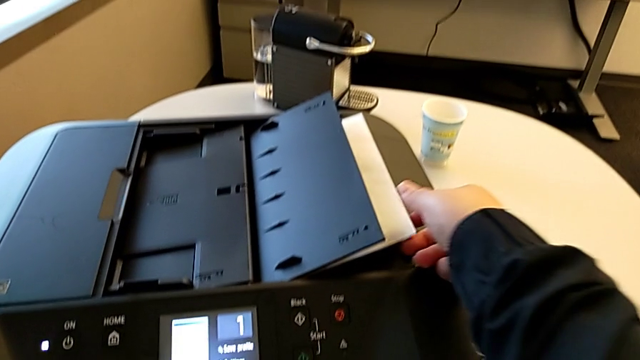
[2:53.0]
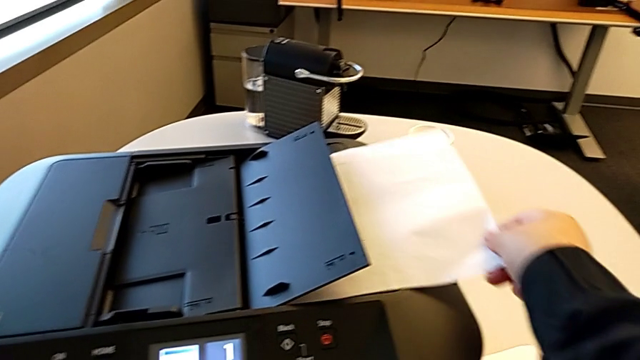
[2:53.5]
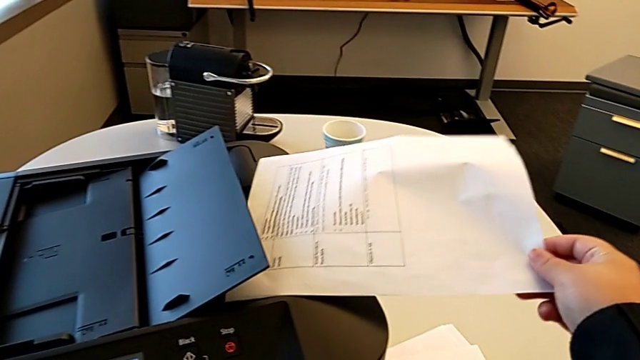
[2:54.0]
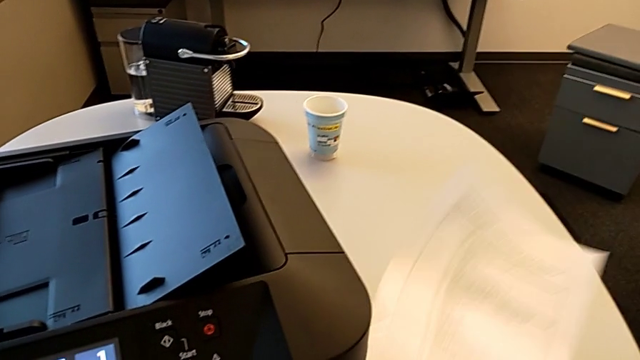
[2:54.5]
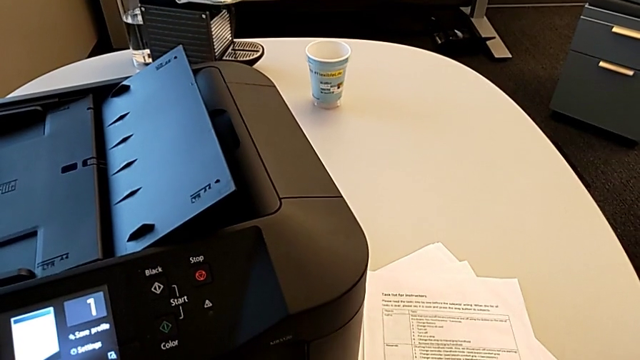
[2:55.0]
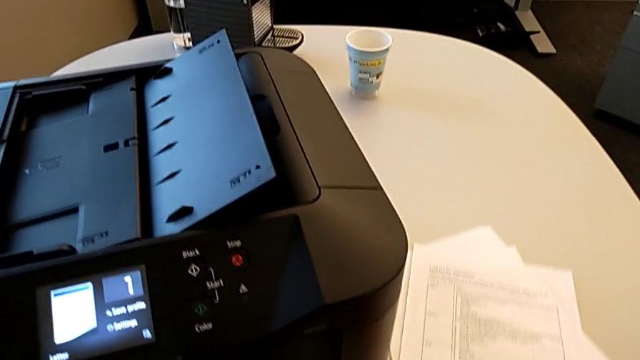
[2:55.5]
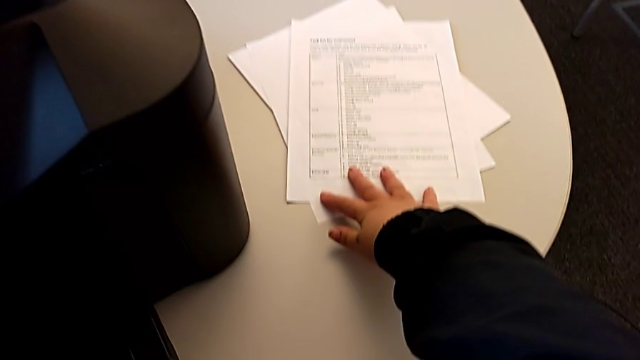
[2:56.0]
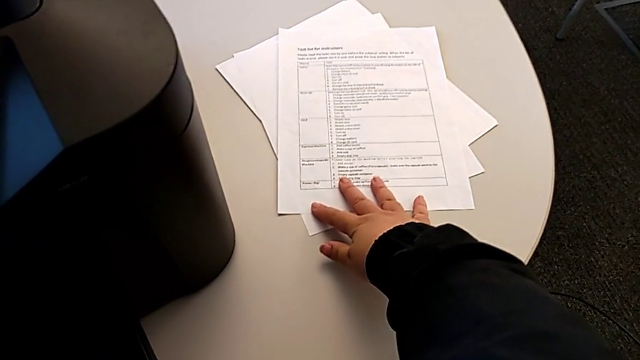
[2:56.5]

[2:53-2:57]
The camera wearer is printing a black-and-white copy. They grab the paper stack and drop it.

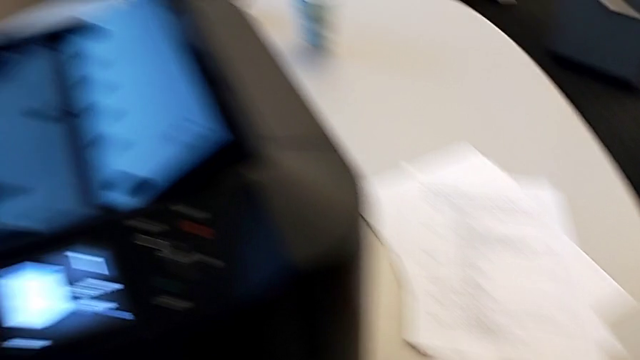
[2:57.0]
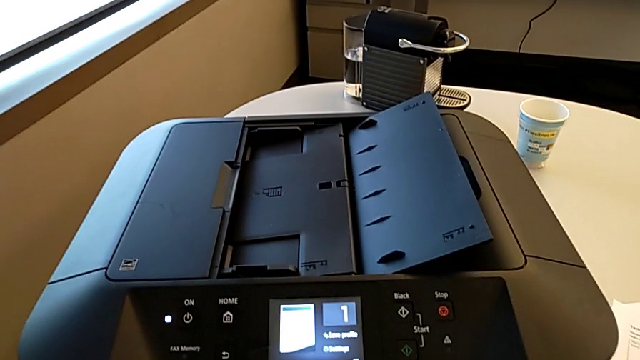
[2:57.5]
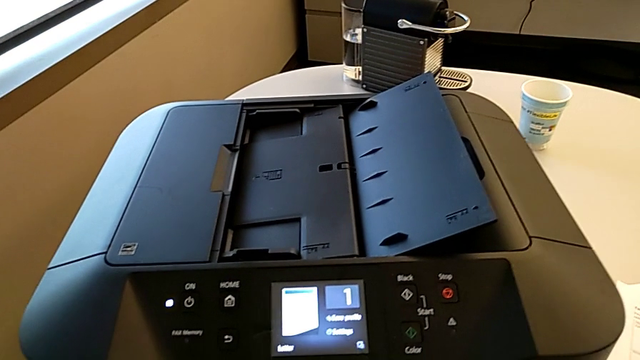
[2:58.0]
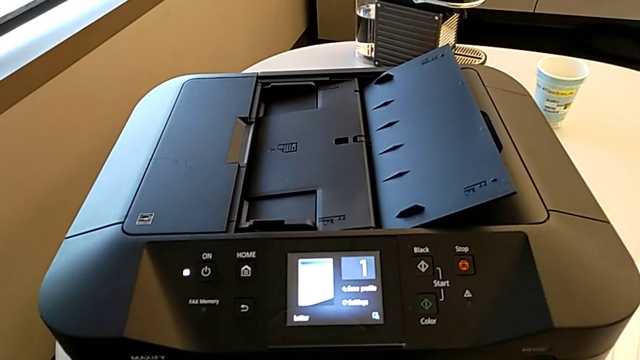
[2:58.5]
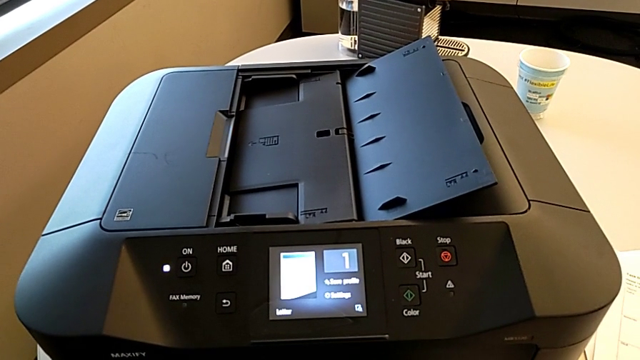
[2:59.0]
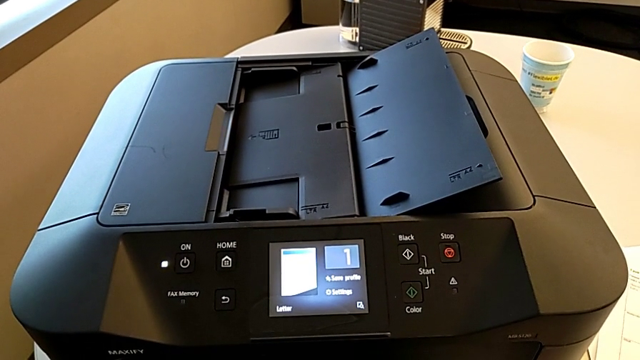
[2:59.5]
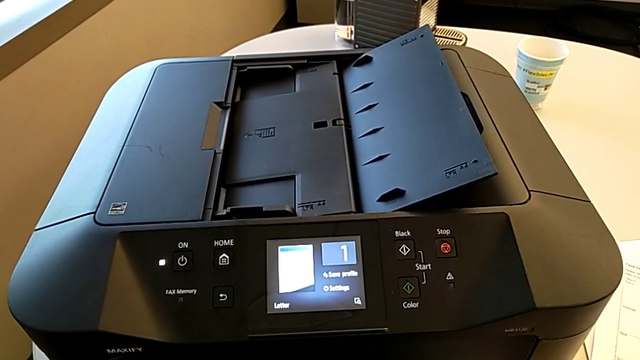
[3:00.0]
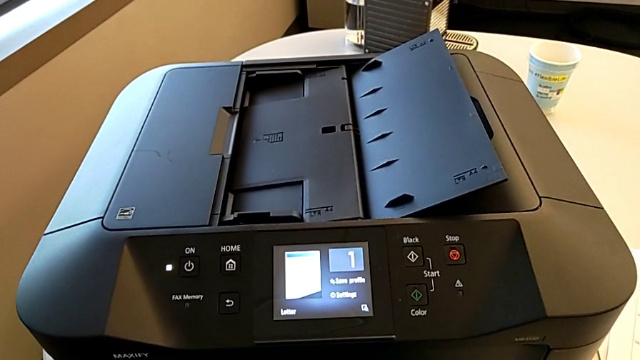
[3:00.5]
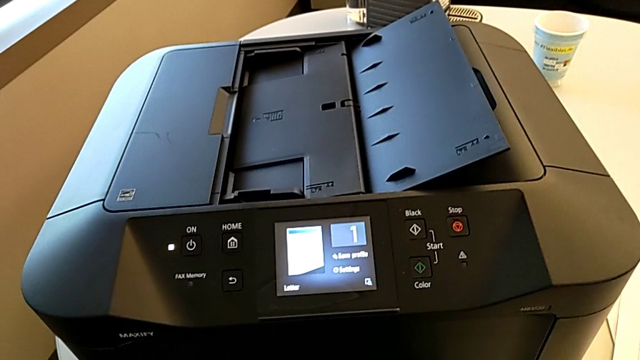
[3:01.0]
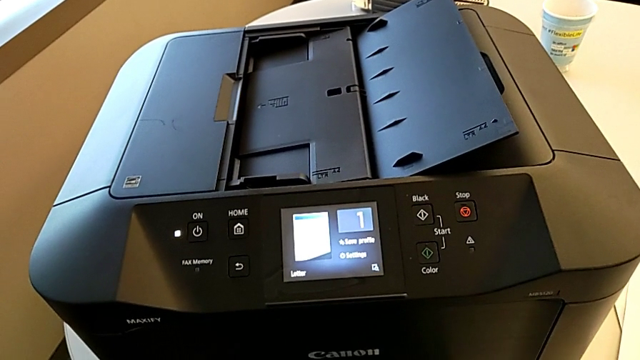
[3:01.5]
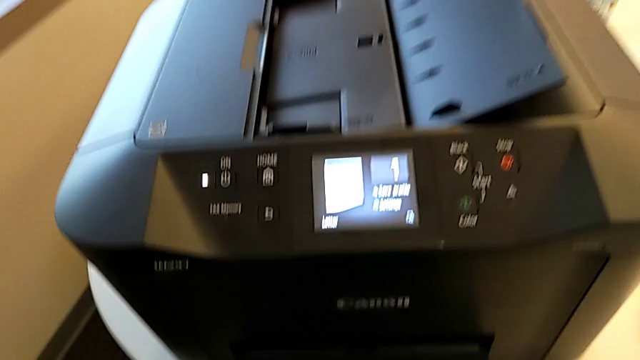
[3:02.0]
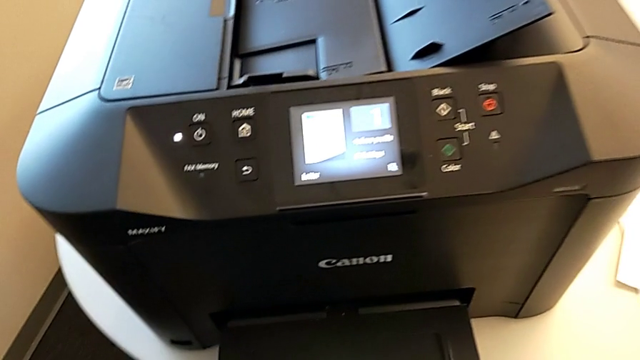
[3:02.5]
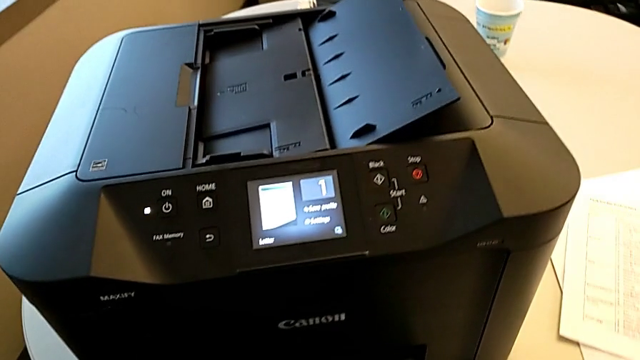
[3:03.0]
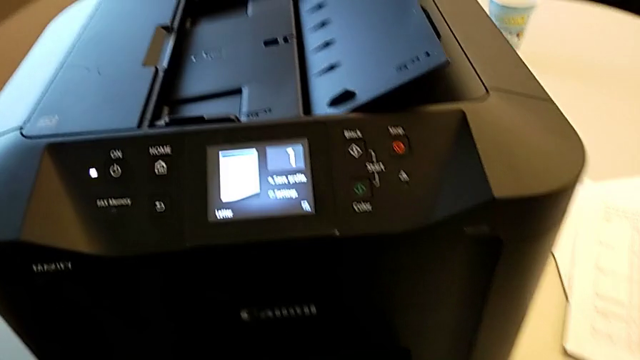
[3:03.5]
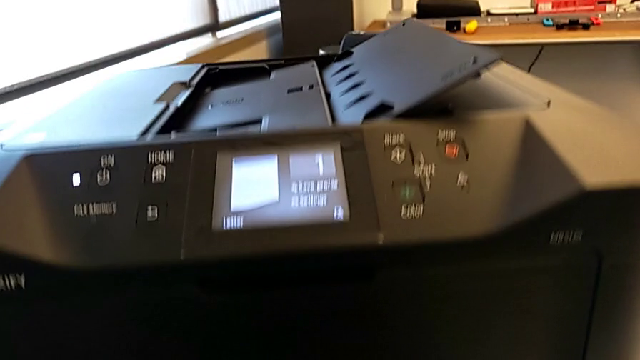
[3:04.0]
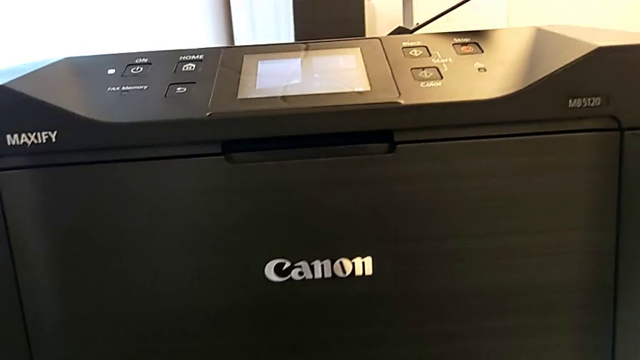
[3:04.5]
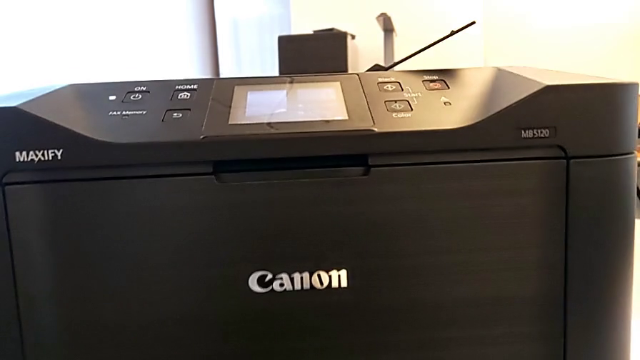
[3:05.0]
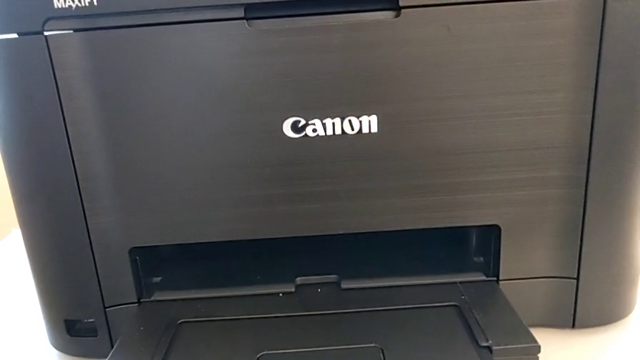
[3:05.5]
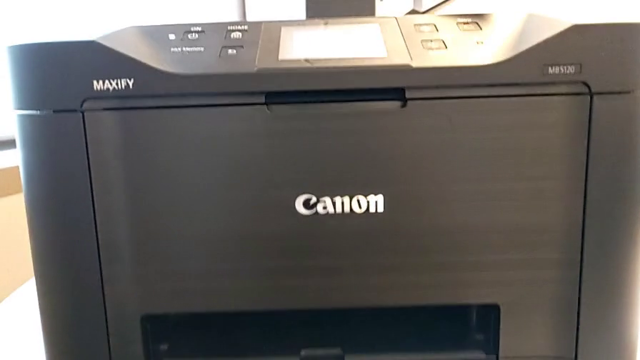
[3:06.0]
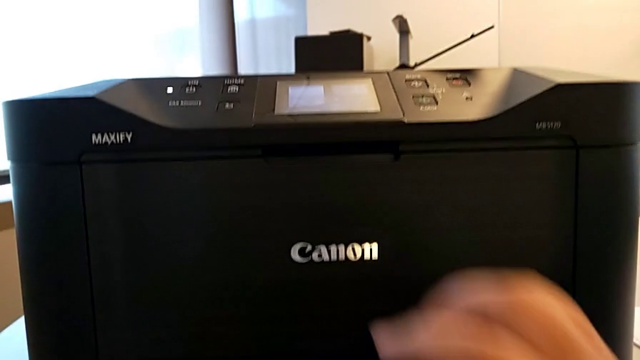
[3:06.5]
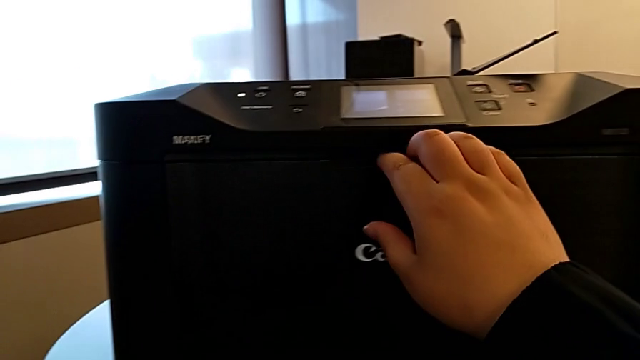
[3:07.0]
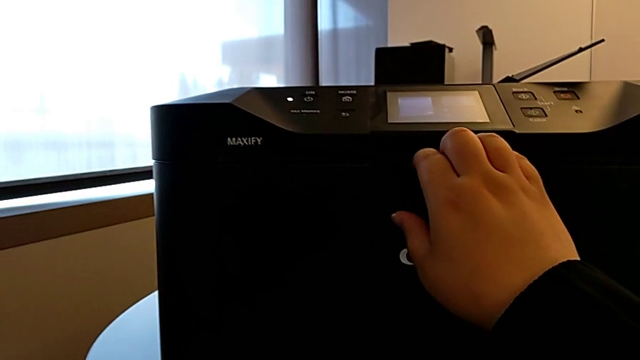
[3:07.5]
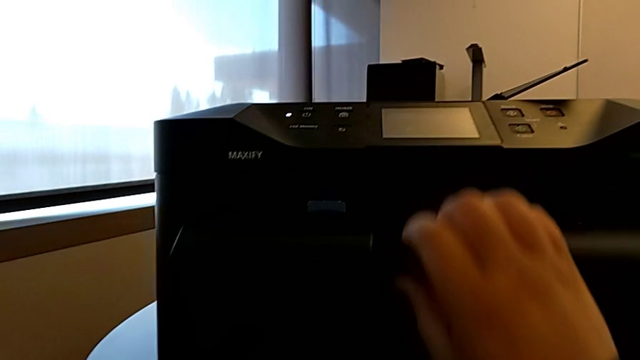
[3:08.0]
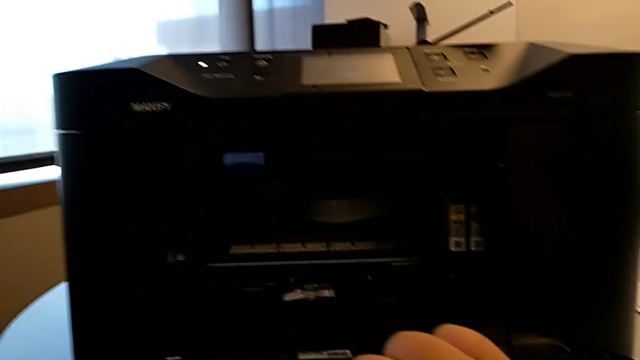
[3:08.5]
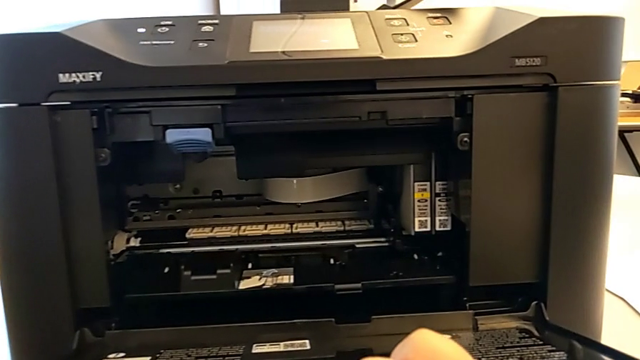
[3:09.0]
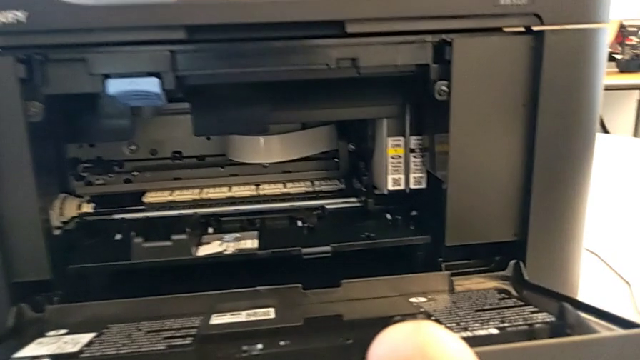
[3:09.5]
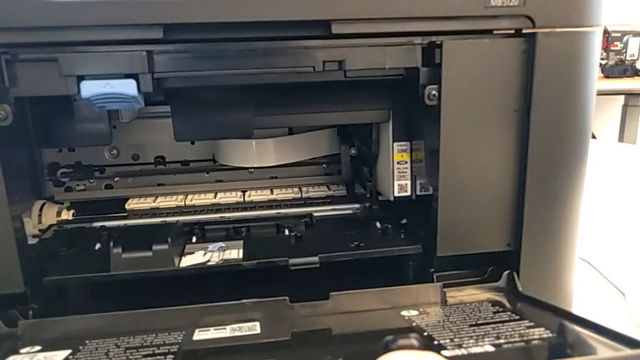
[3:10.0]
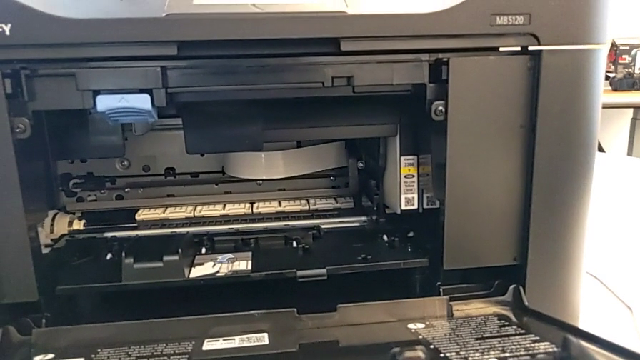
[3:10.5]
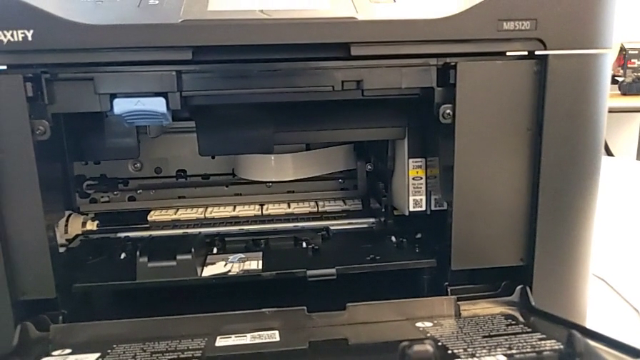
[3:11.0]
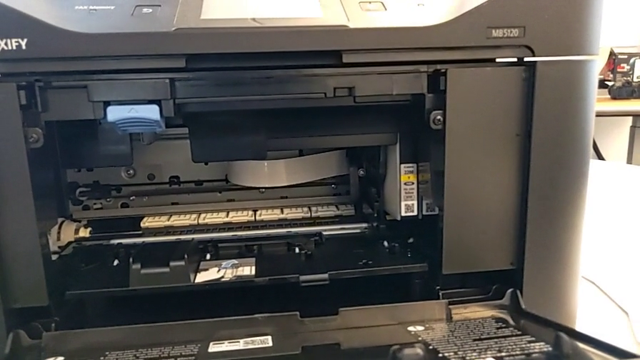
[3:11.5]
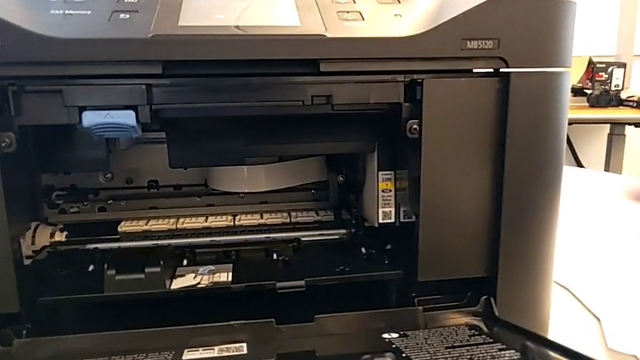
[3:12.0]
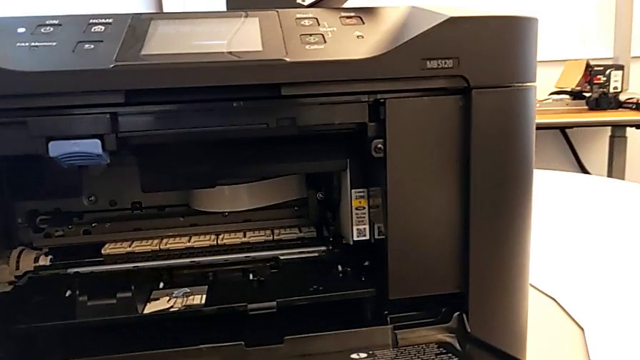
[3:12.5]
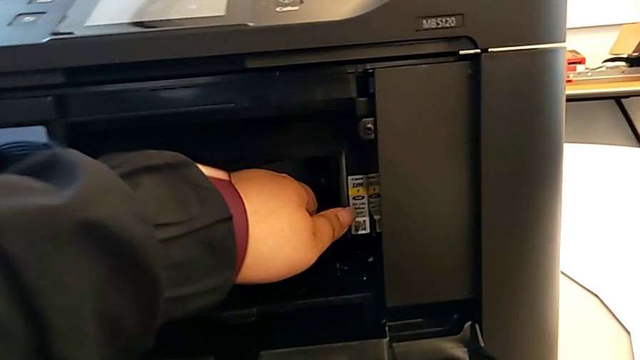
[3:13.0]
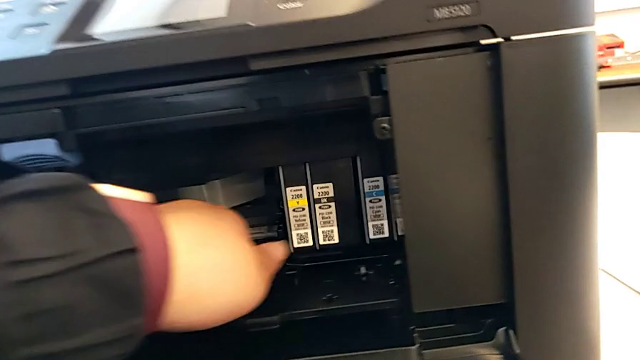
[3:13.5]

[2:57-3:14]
The camera wearer is removing the copied paper from the printer and opening the ink cartridge. They open the extending paper tray.
